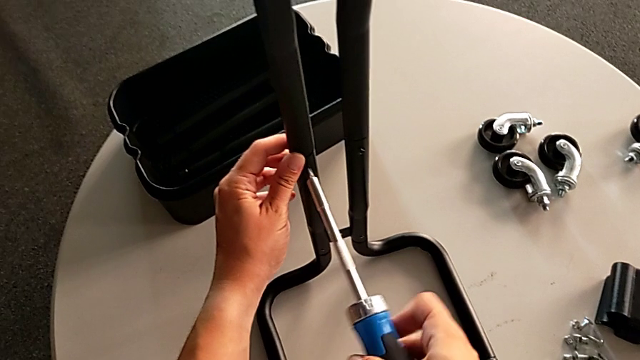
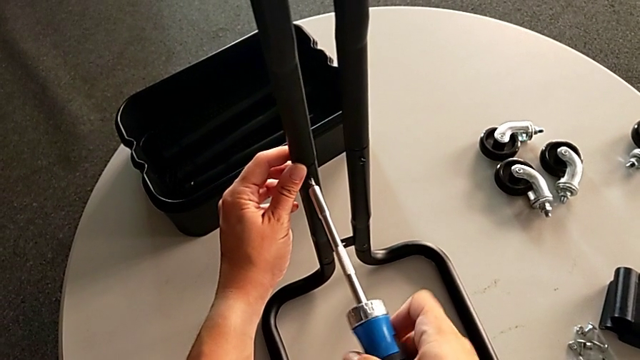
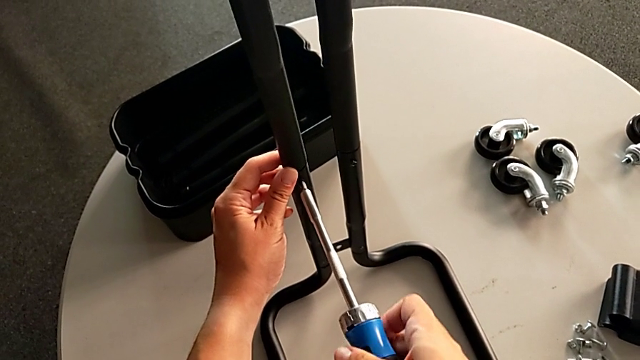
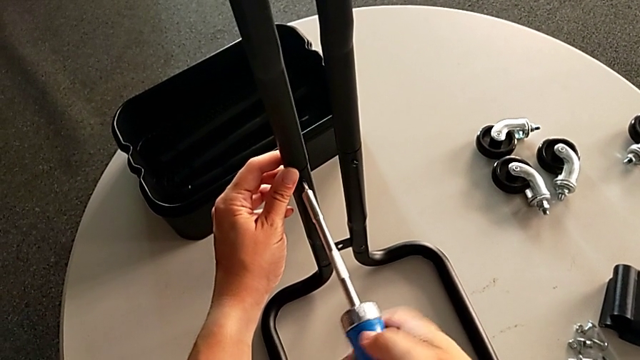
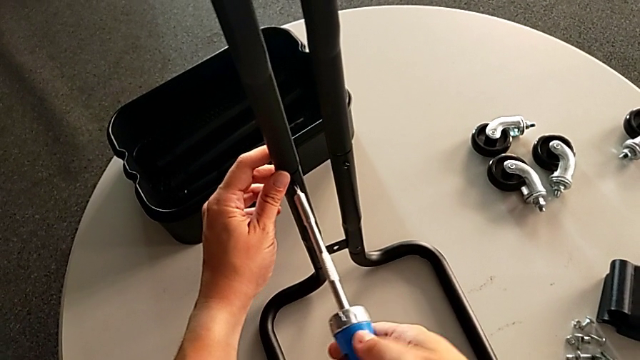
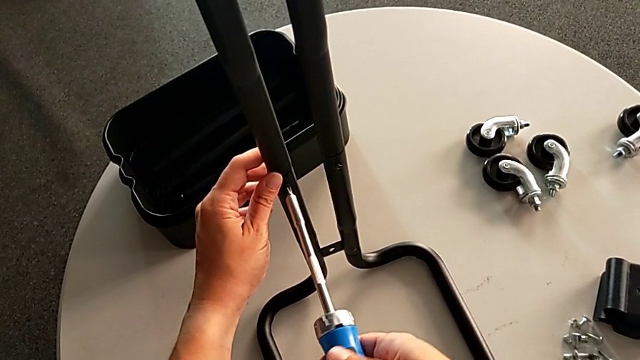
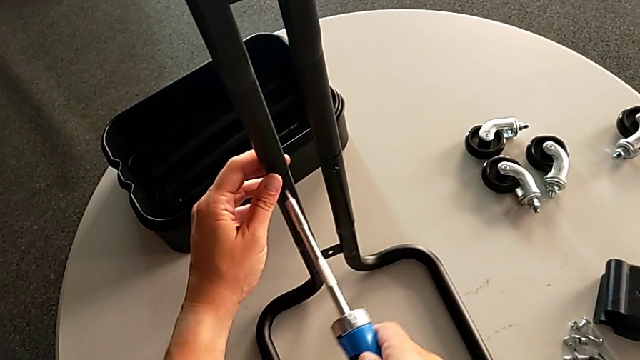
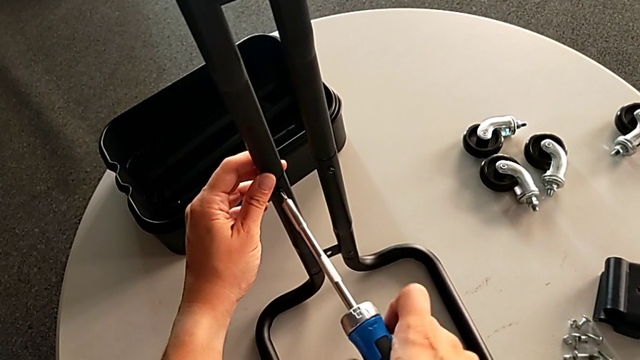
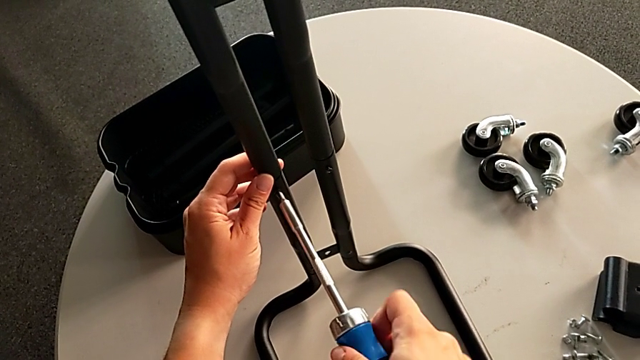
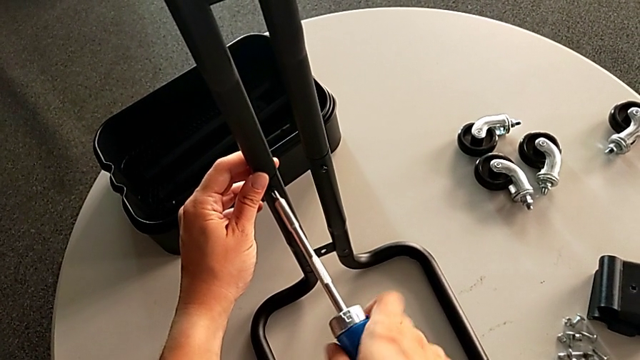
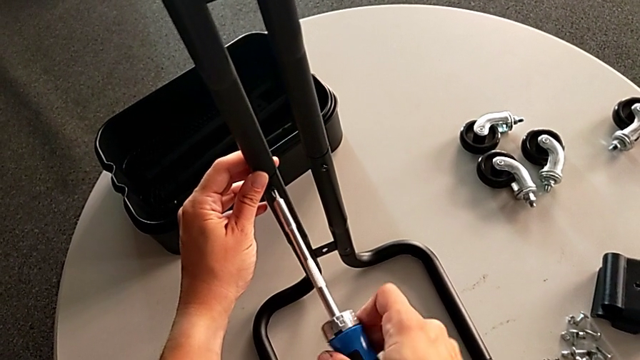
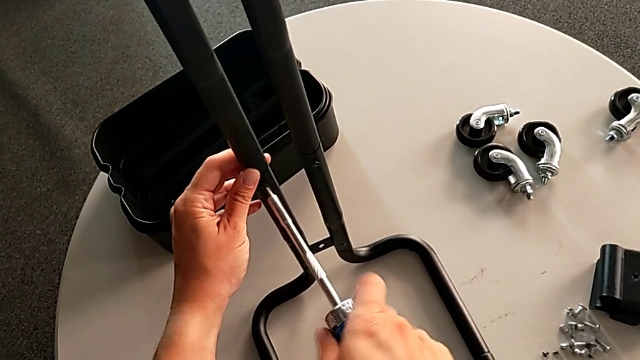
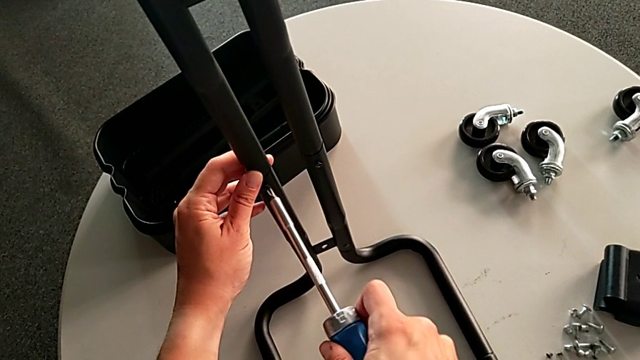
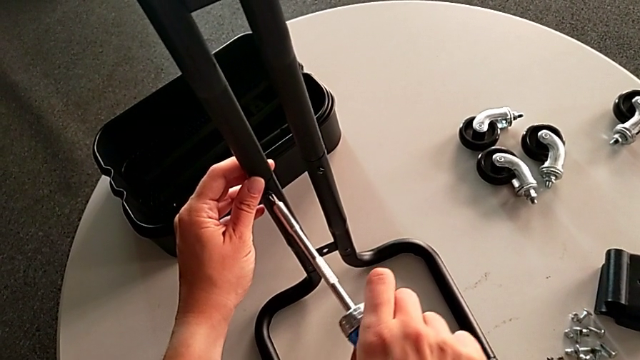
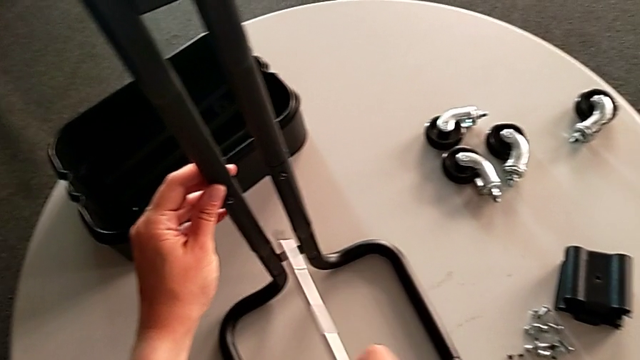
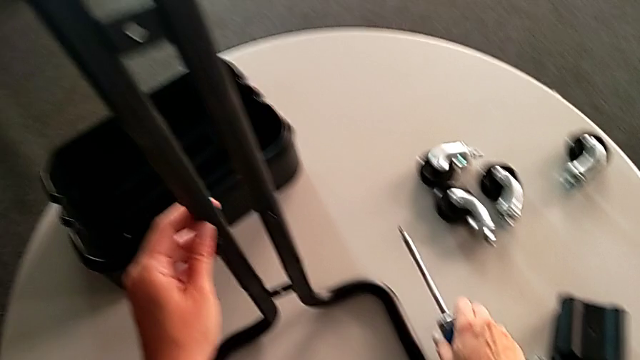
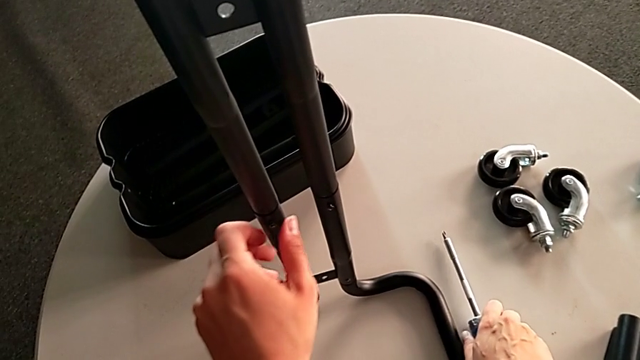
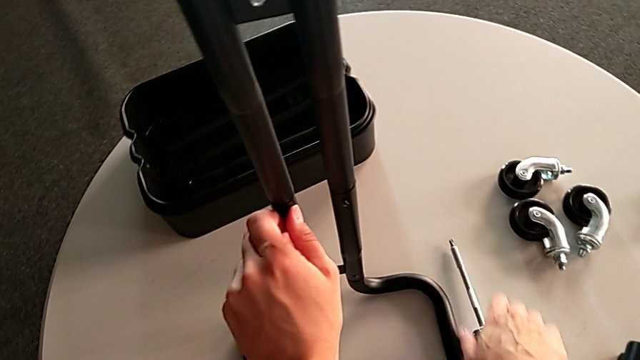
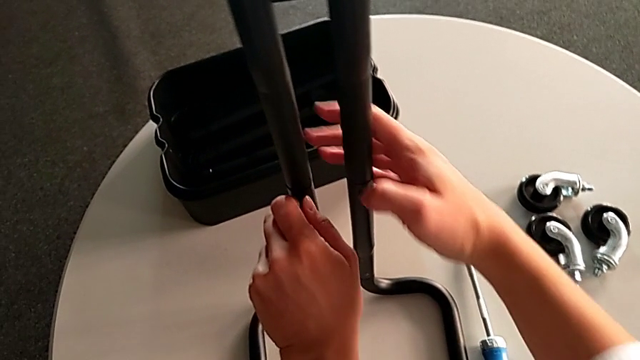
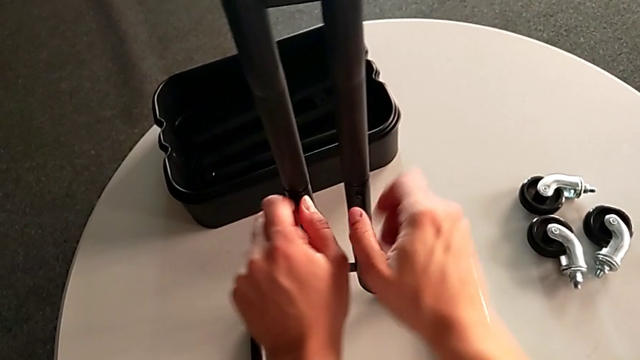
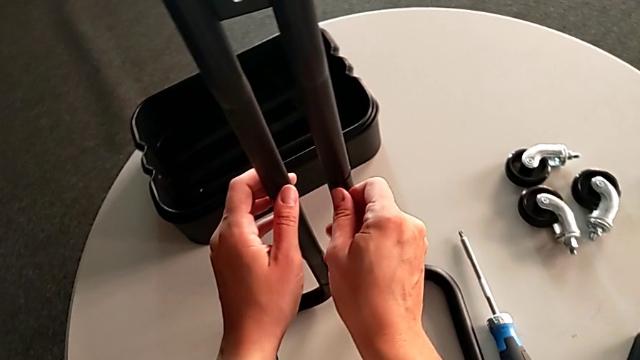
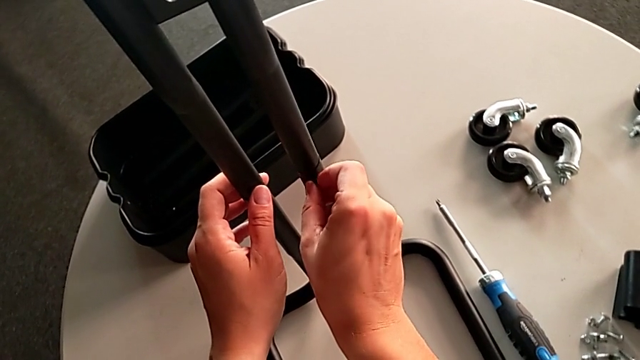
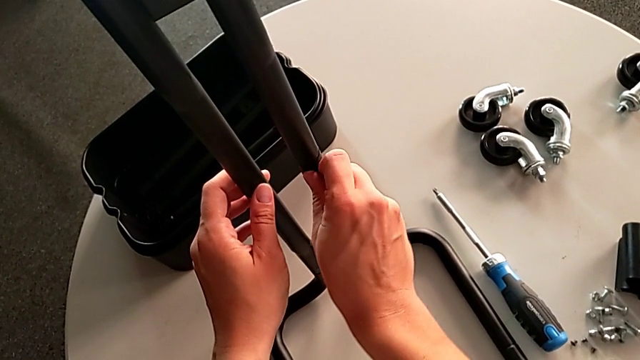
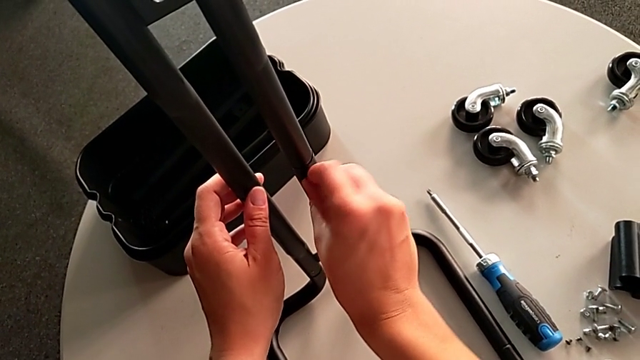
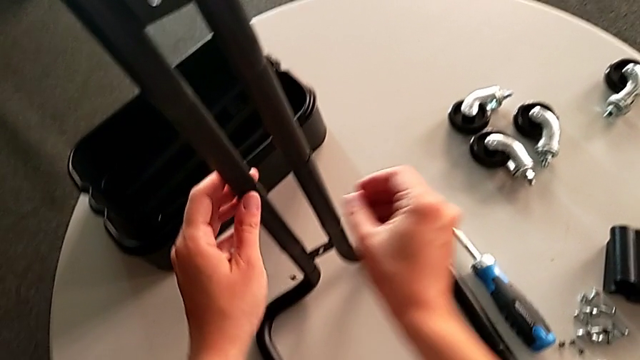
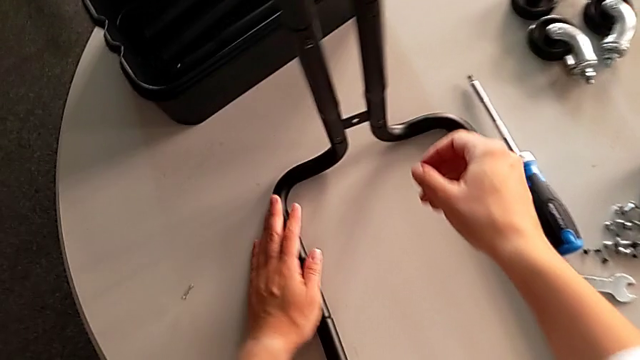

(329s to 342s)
The camera wearer is unscrewing the right side bars of the rolling cart. They keep unscrewing the right leg, hold it, screw the screw and drop it.

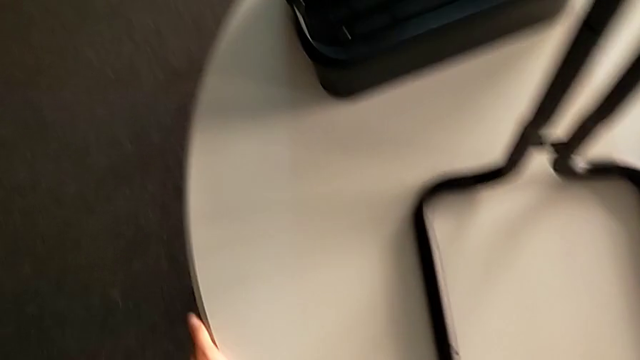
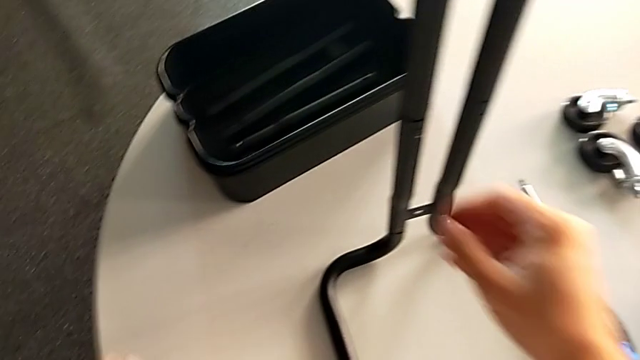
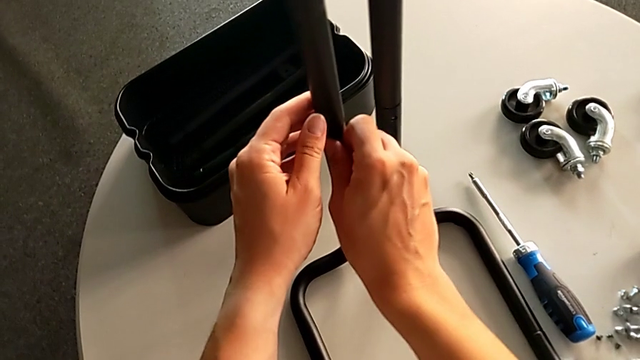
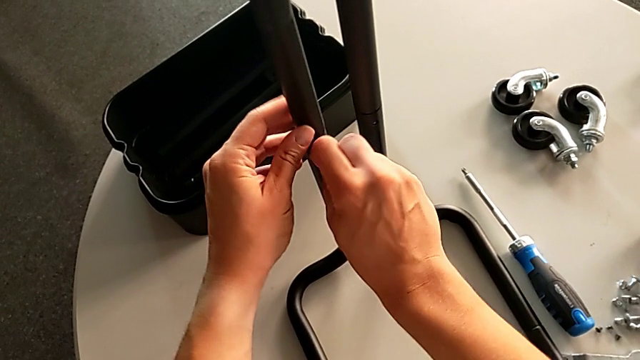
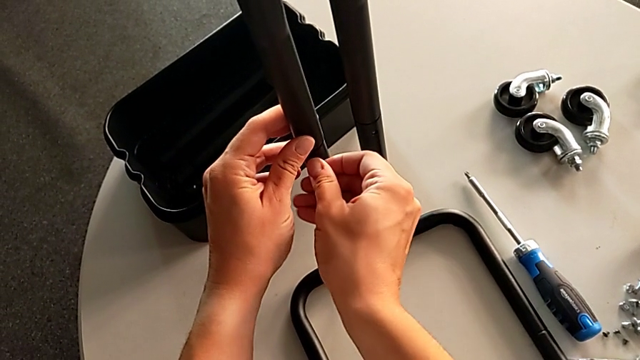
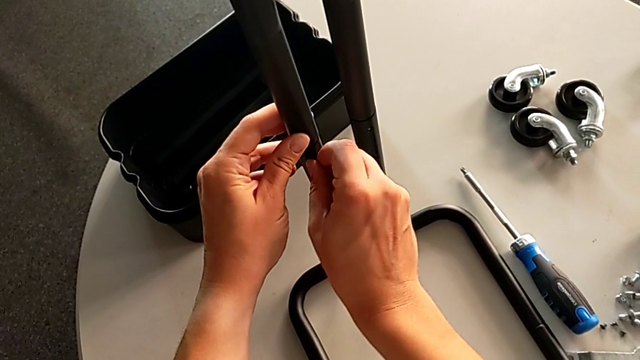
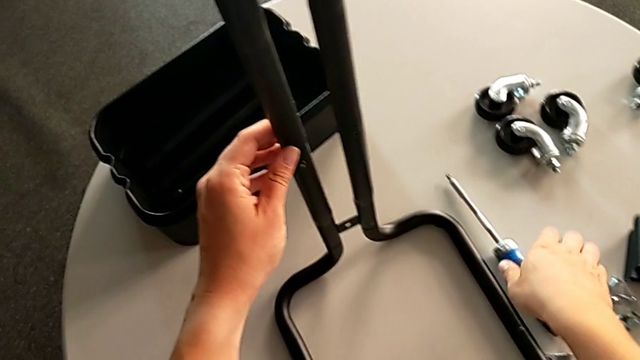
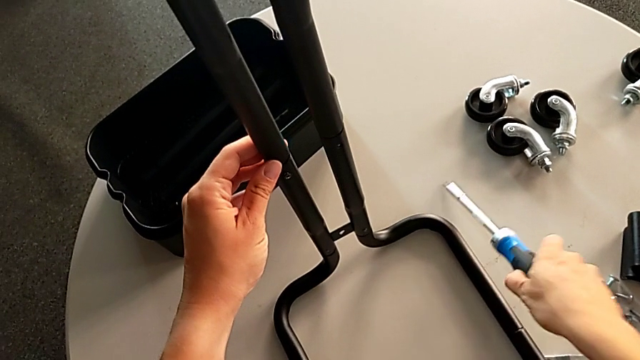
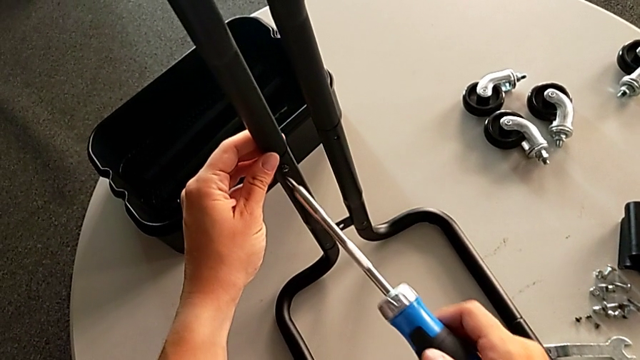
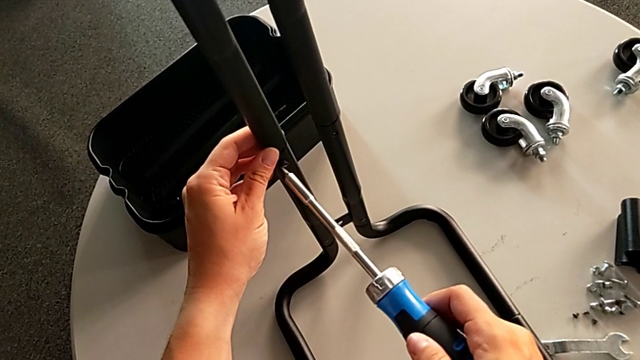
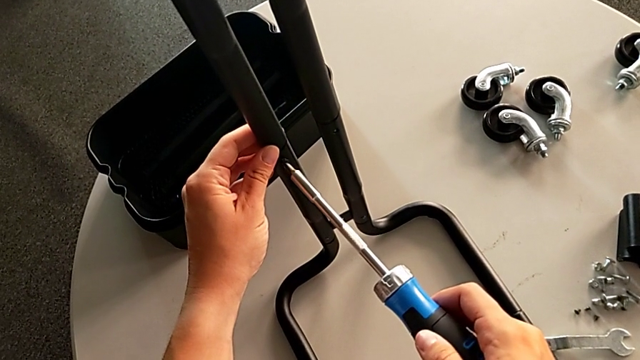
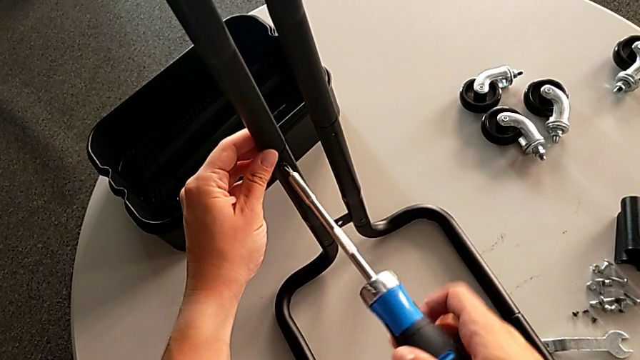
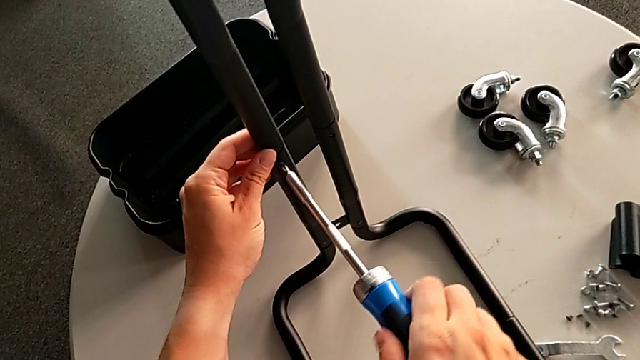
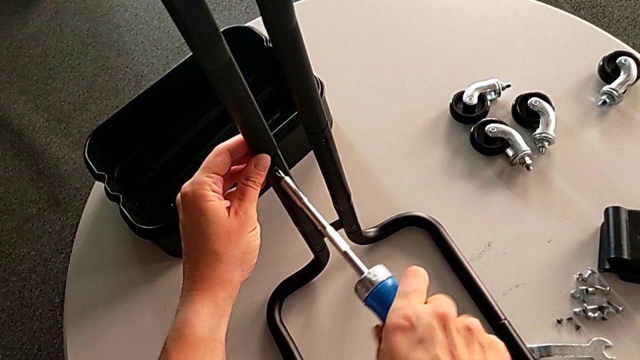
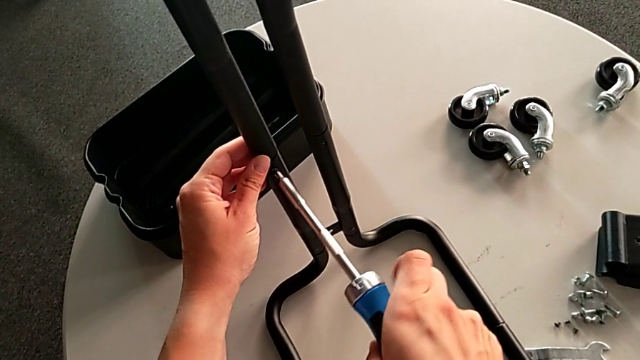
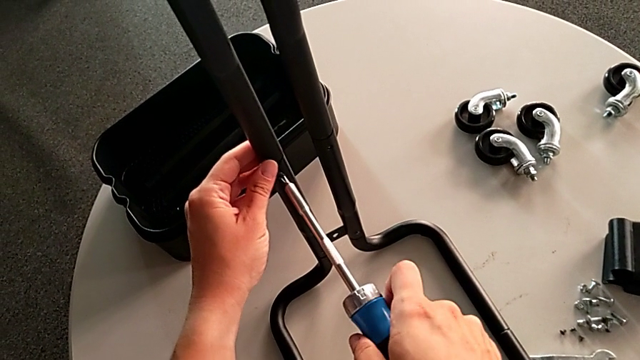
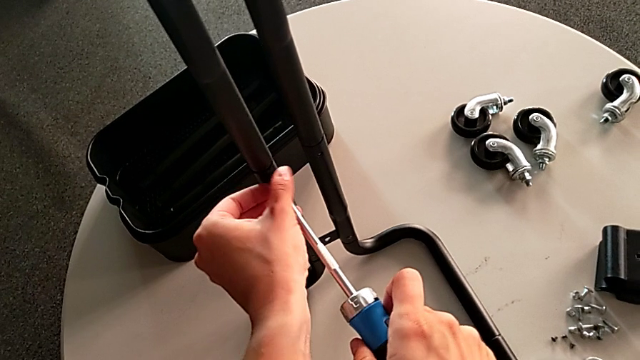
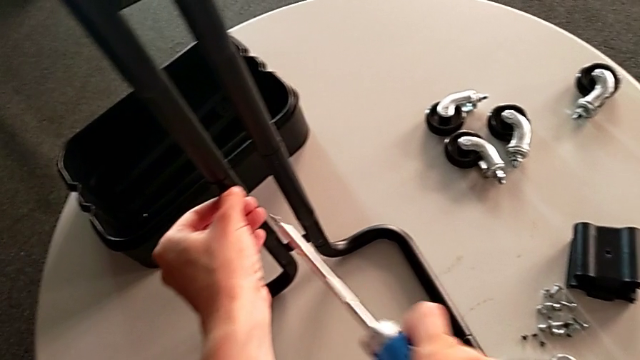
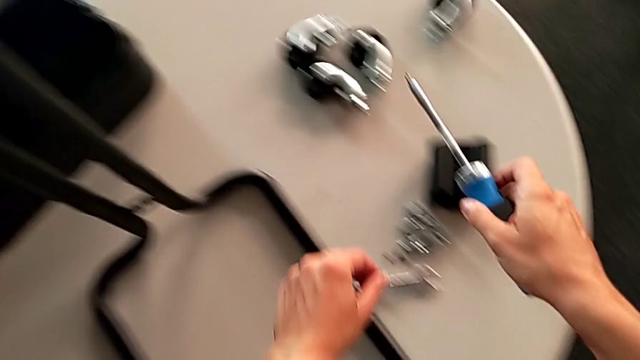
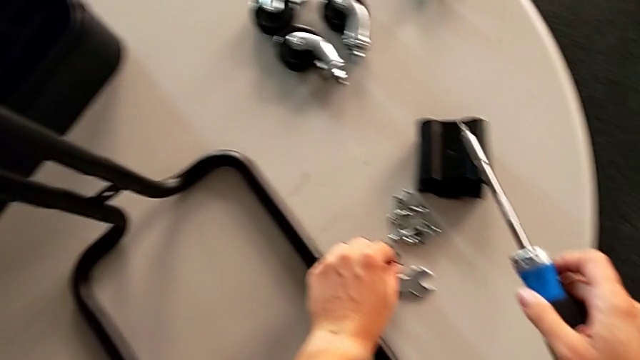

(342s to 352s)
The camera wearer is unscrewing the right side bars of the rolling cart. They unscrew the screw, grab the screwdriver, unscrew the screw, grab it and place it.
